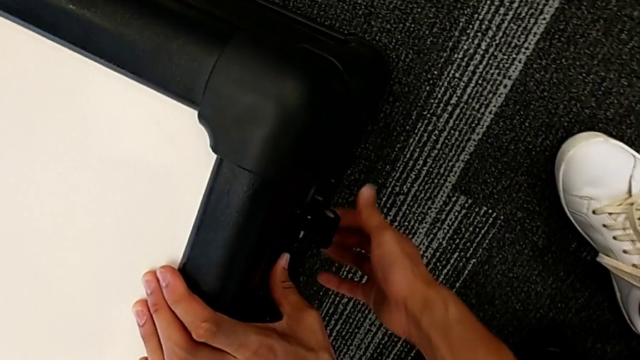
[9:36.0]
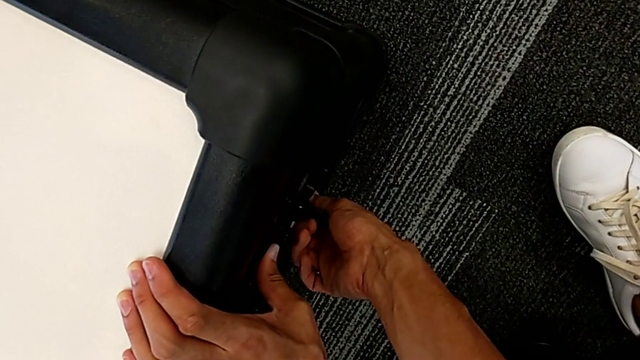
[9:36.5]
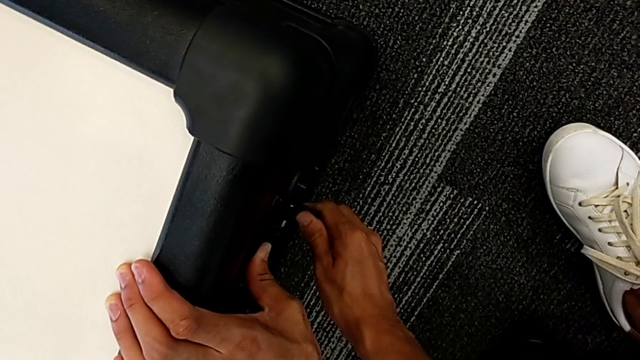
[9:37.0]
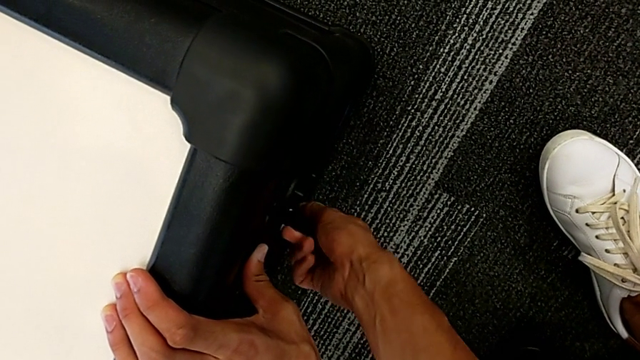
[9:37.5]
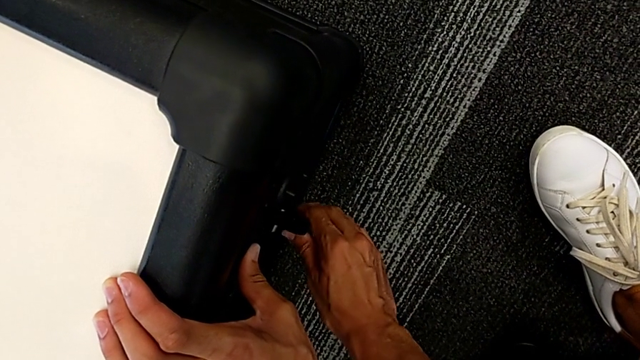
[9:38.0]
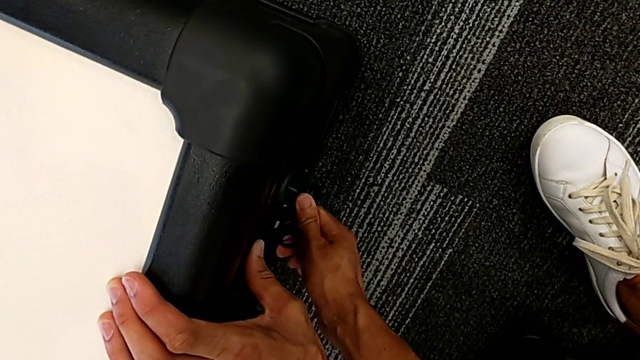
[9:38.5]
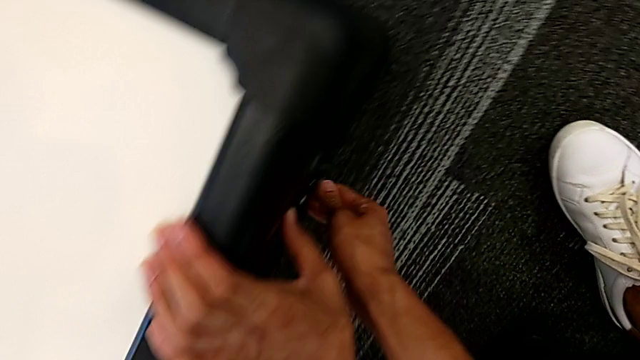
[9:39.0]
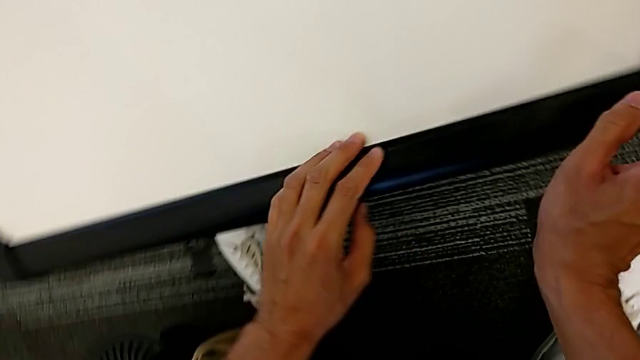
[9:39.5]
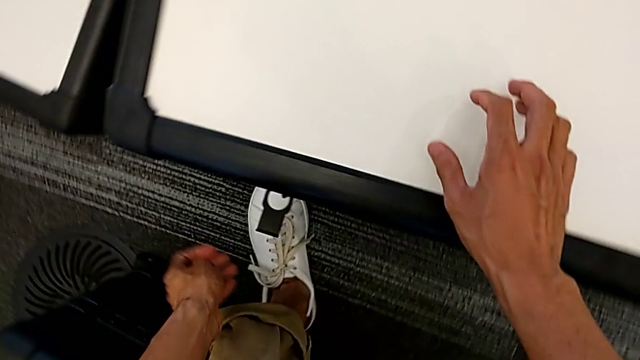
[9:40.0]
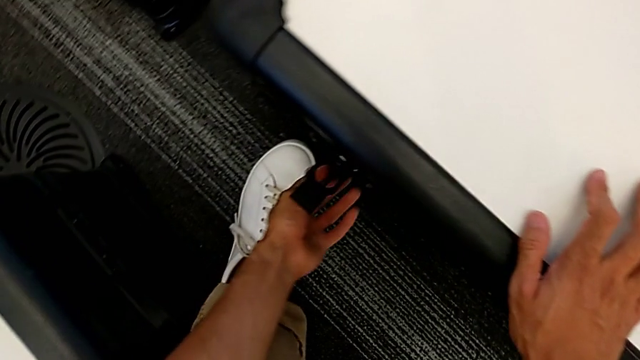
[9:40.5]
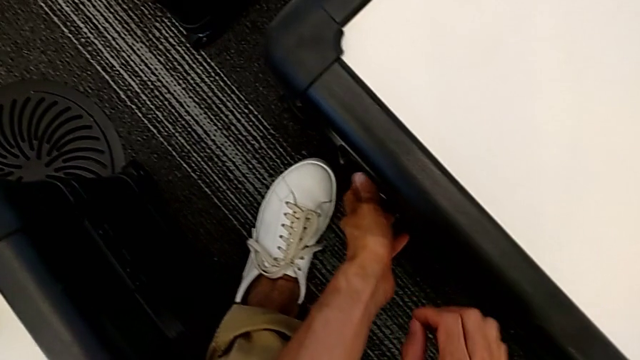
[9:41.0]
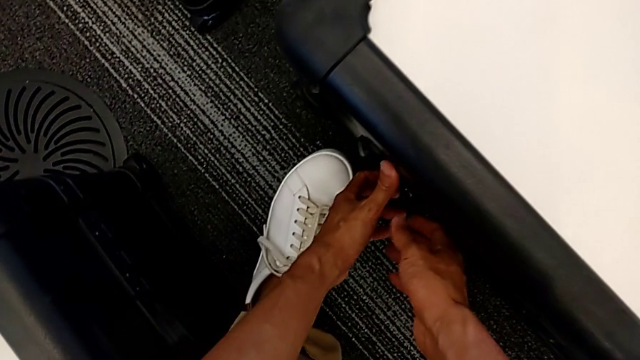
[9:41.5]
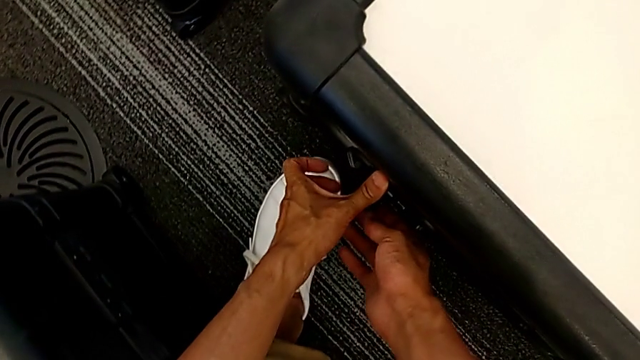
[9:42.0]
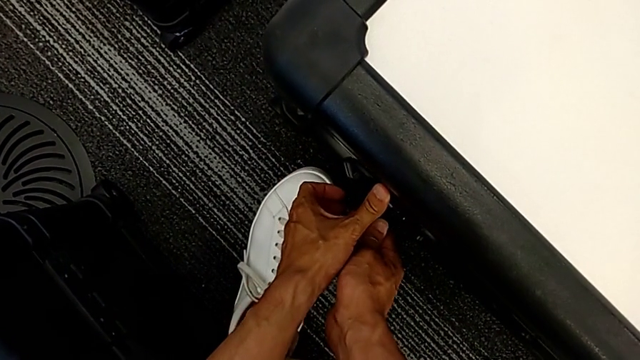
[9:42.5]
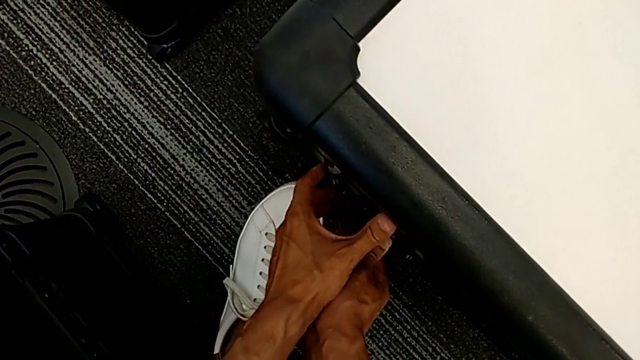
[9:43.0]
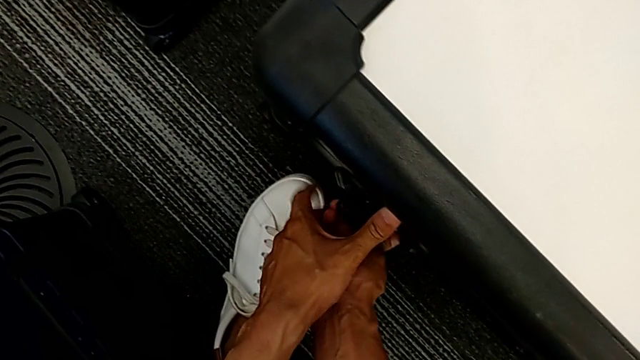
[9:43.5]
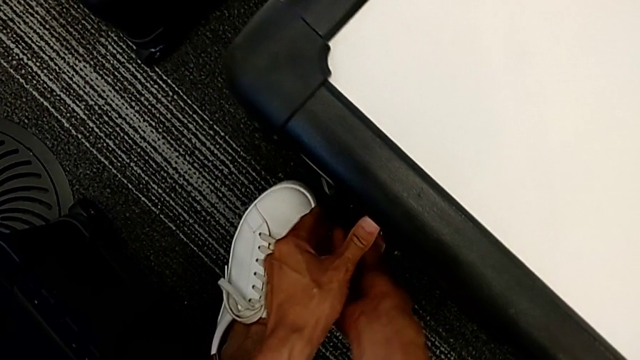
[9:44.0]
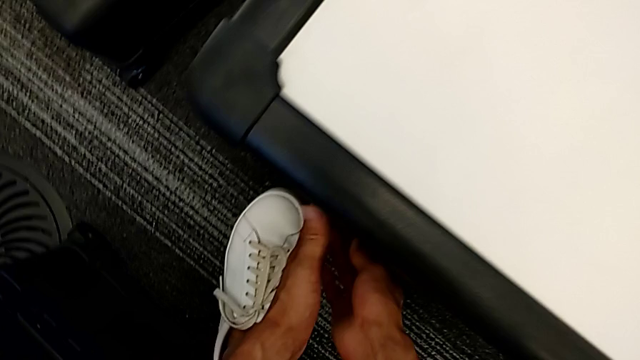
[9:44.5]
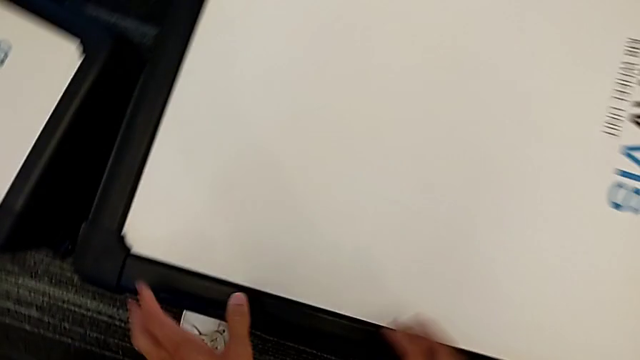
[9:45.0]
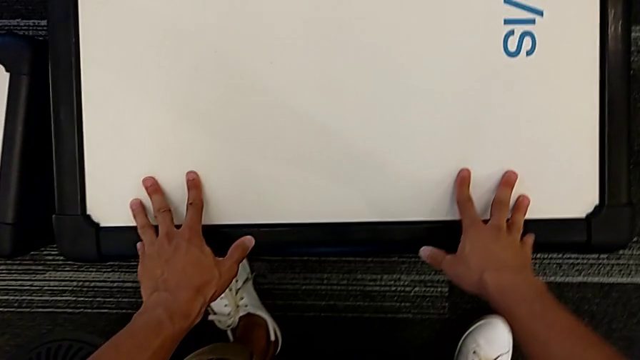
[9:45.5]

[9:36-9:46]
The camera wearer is closing the wheel box. They close the right box lock, grab the left front wheel lock, rotate the left box lock and close the left box lock.
